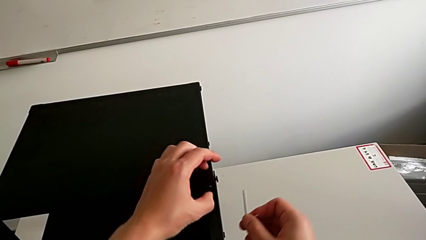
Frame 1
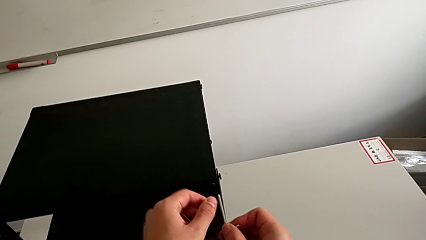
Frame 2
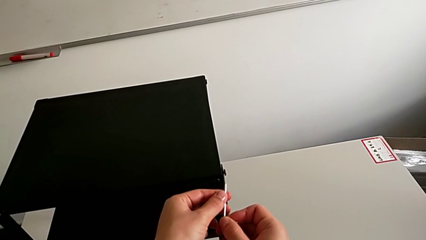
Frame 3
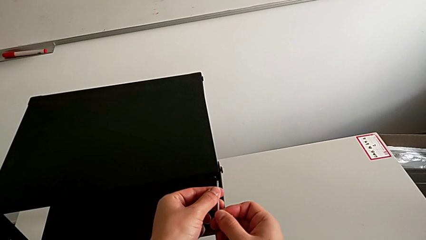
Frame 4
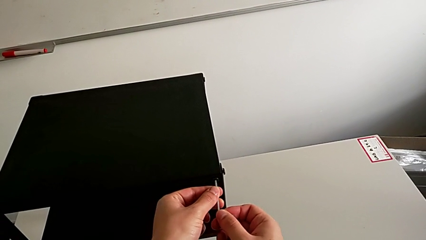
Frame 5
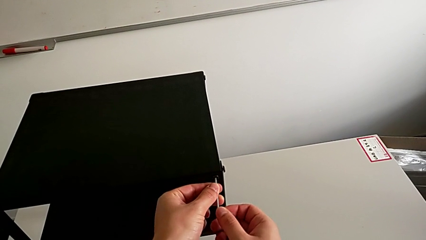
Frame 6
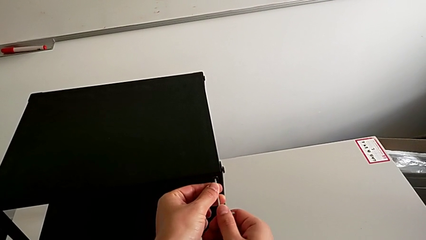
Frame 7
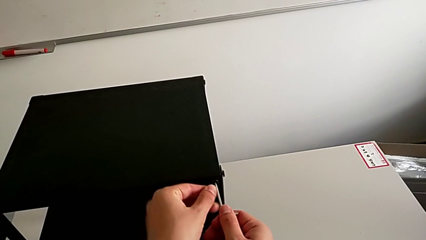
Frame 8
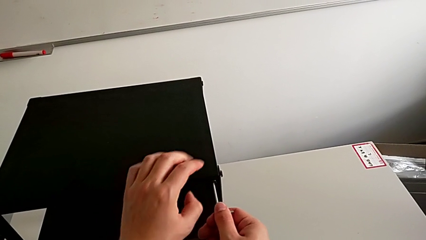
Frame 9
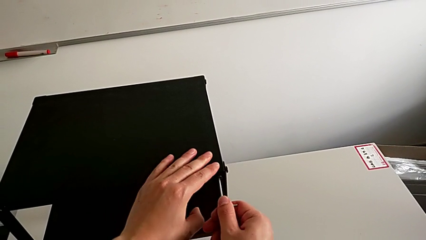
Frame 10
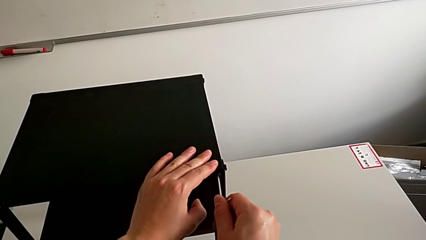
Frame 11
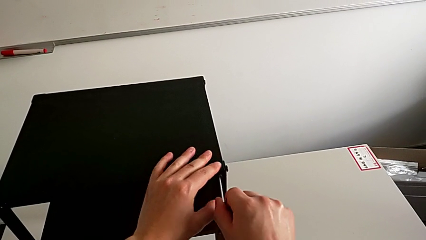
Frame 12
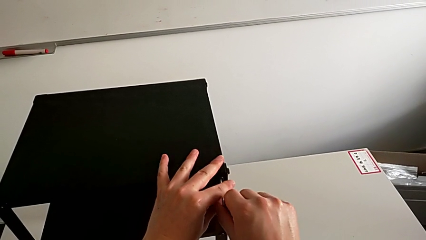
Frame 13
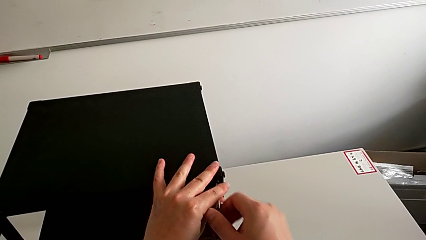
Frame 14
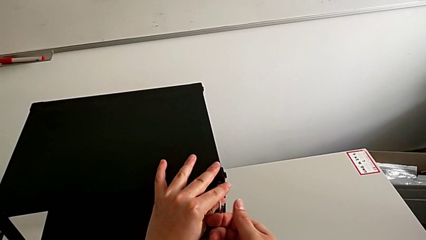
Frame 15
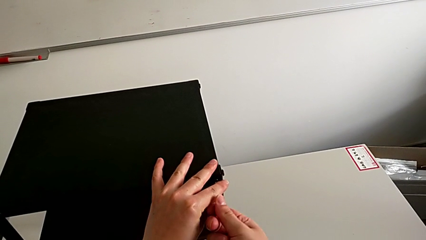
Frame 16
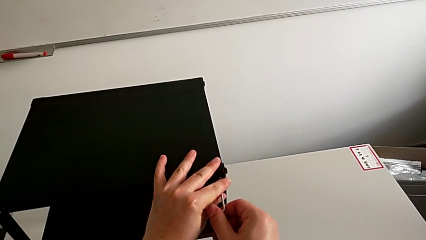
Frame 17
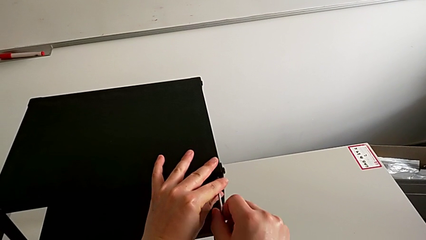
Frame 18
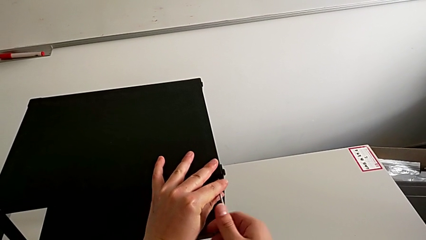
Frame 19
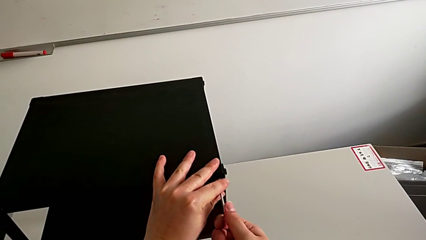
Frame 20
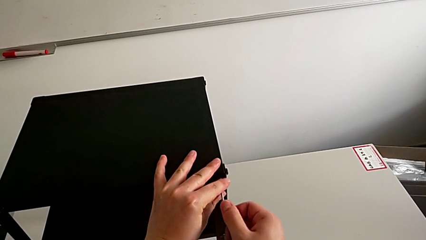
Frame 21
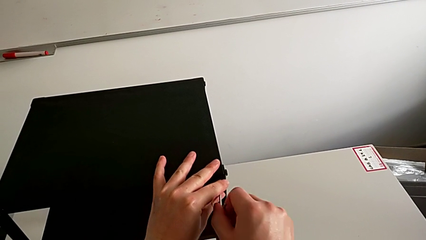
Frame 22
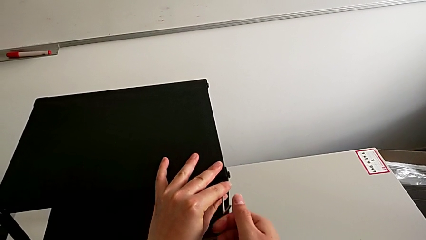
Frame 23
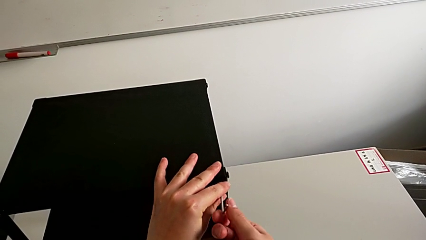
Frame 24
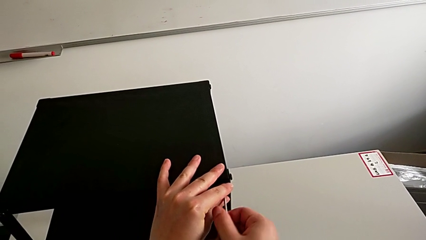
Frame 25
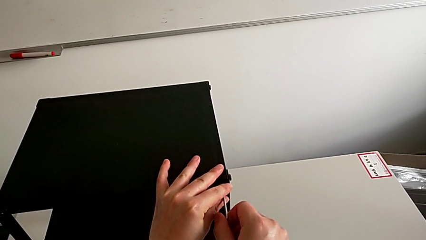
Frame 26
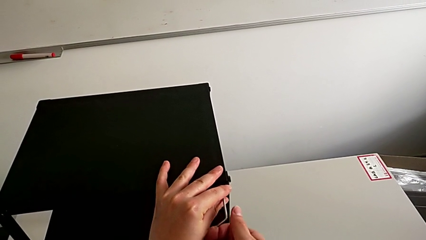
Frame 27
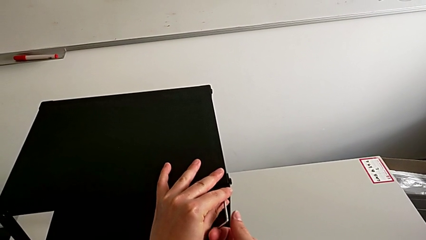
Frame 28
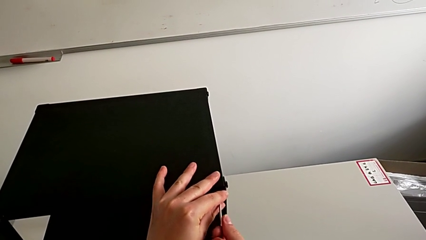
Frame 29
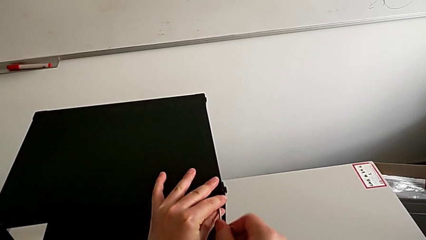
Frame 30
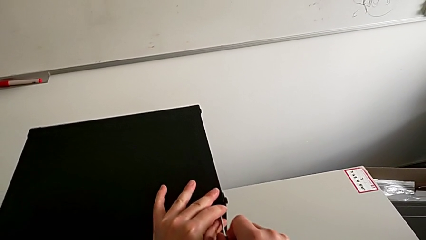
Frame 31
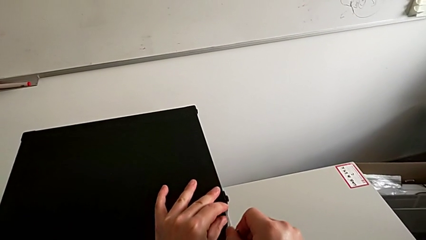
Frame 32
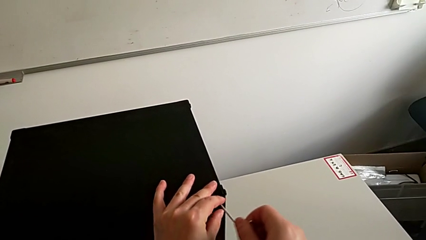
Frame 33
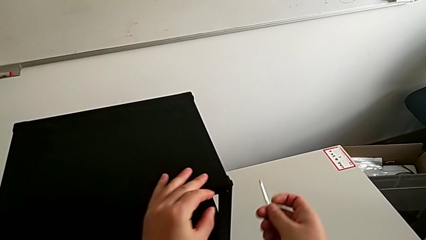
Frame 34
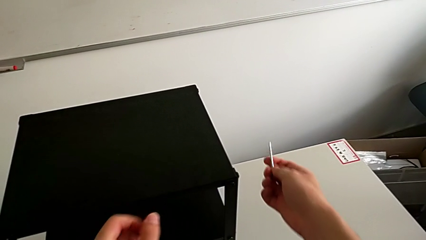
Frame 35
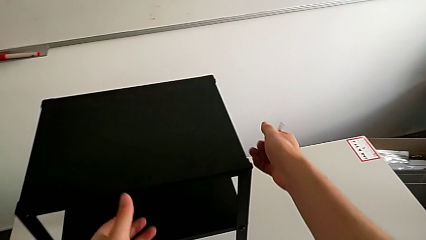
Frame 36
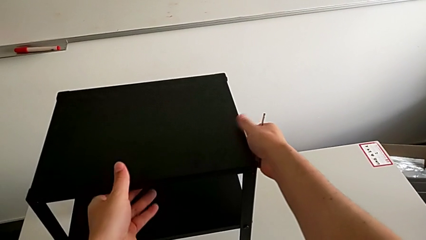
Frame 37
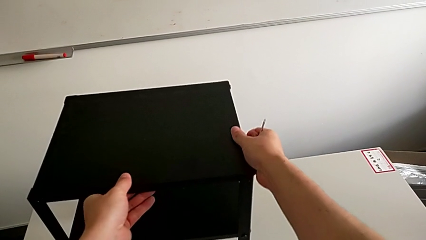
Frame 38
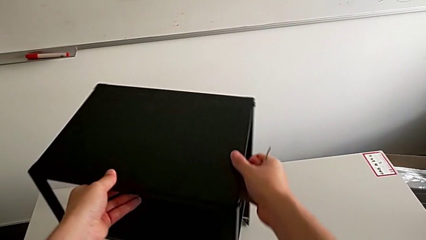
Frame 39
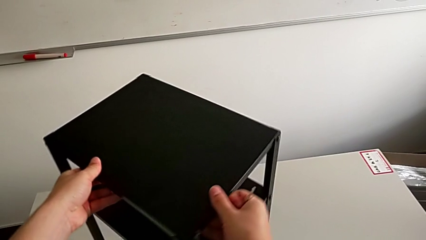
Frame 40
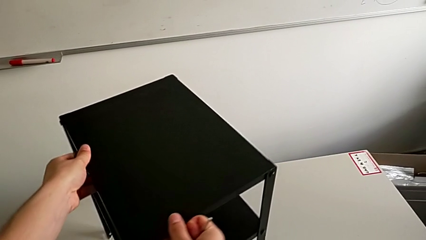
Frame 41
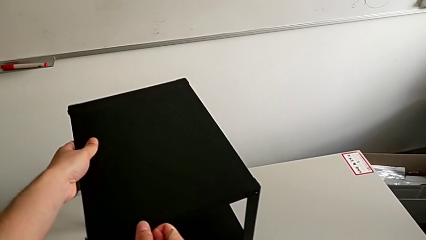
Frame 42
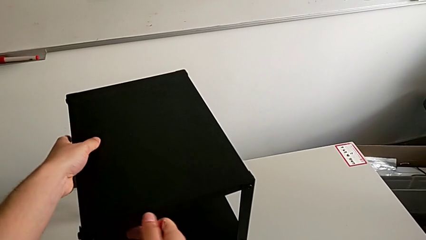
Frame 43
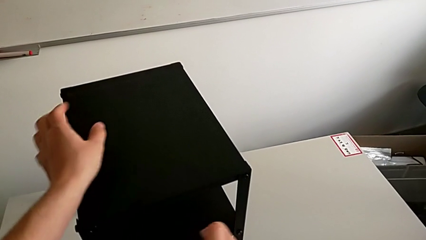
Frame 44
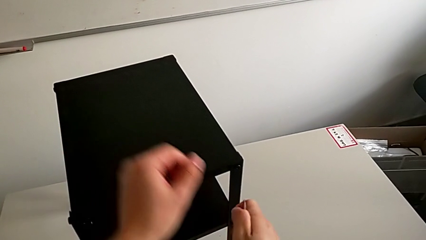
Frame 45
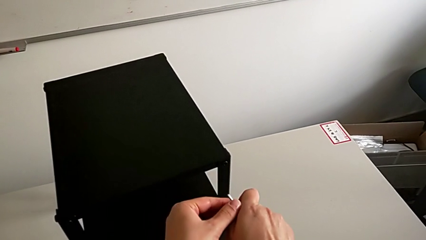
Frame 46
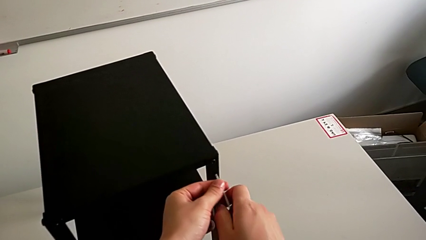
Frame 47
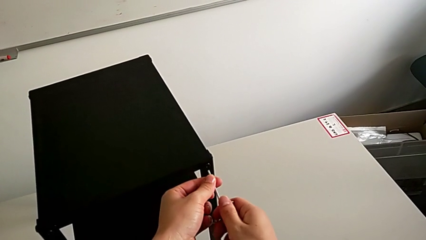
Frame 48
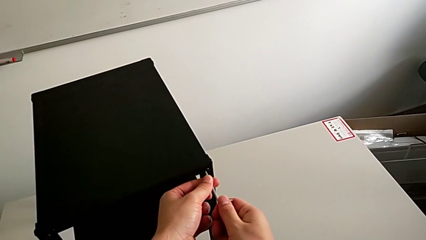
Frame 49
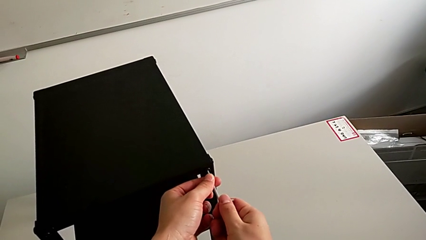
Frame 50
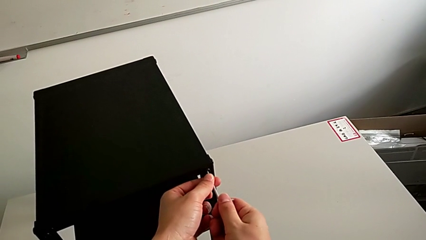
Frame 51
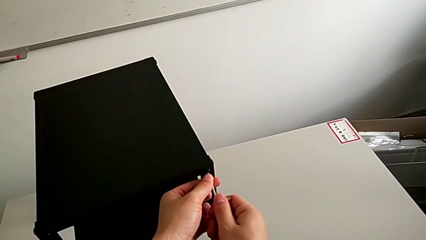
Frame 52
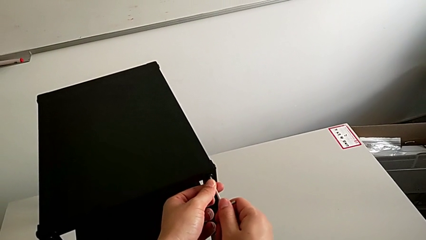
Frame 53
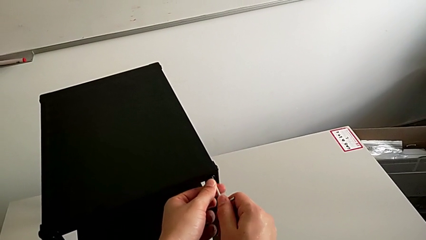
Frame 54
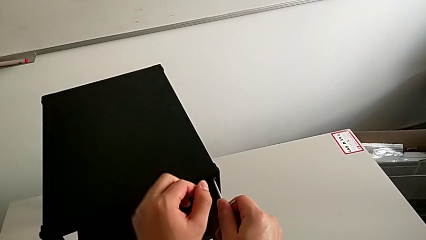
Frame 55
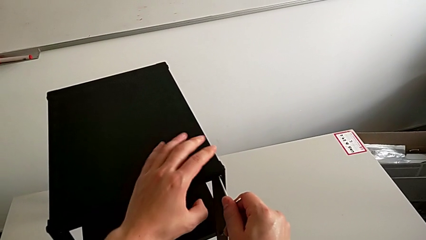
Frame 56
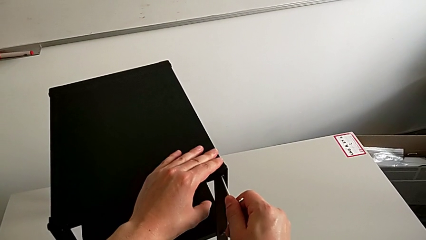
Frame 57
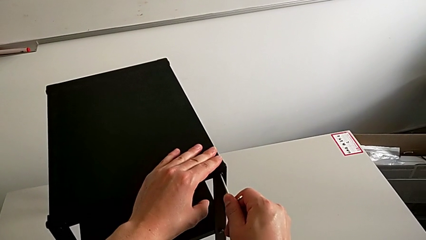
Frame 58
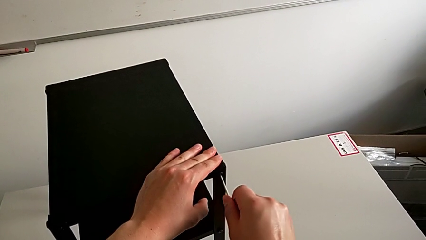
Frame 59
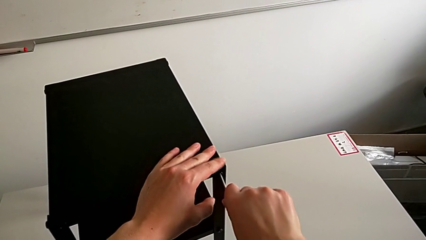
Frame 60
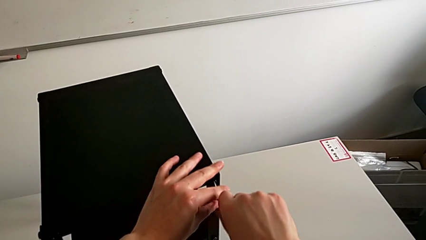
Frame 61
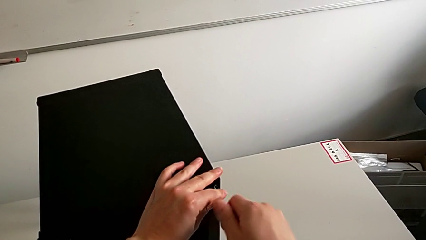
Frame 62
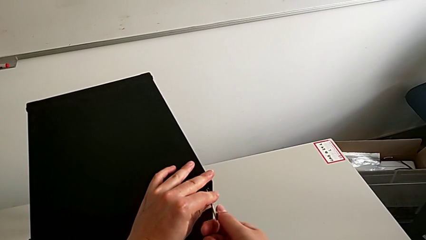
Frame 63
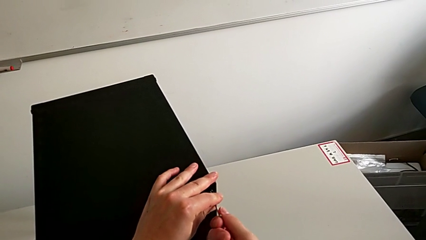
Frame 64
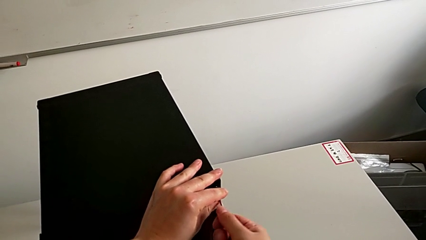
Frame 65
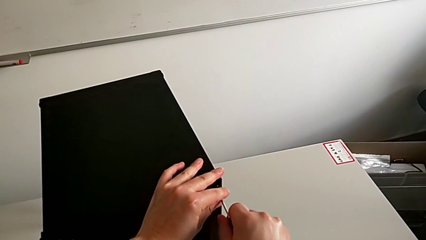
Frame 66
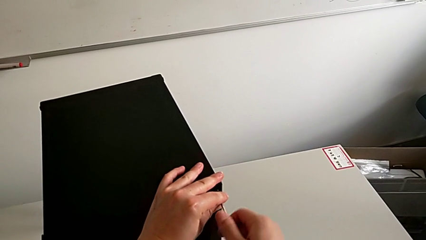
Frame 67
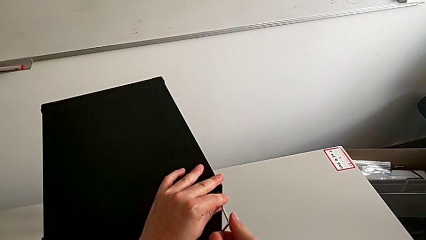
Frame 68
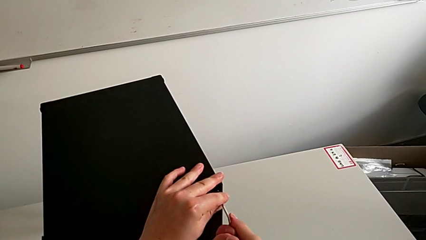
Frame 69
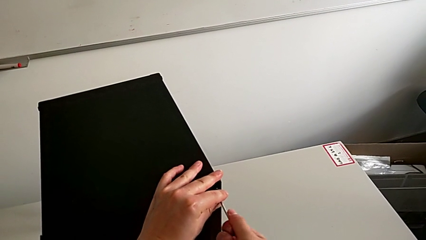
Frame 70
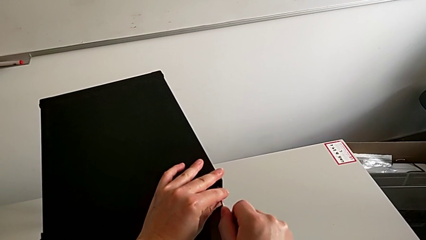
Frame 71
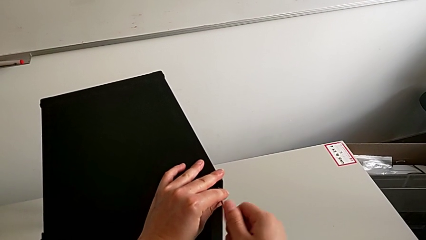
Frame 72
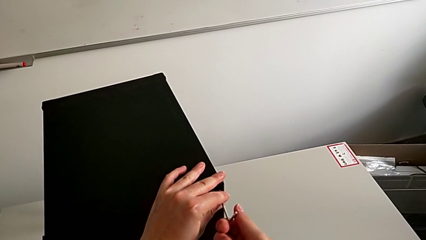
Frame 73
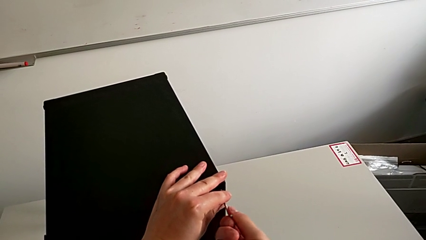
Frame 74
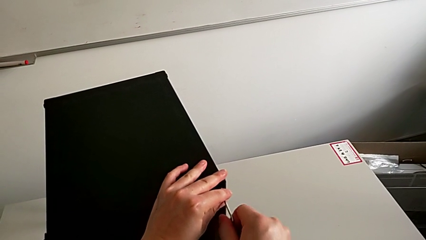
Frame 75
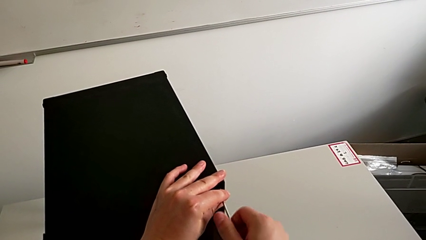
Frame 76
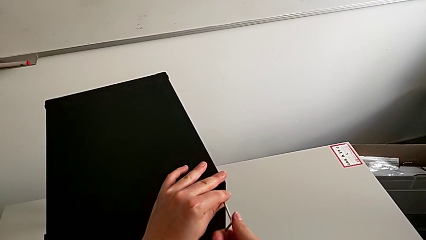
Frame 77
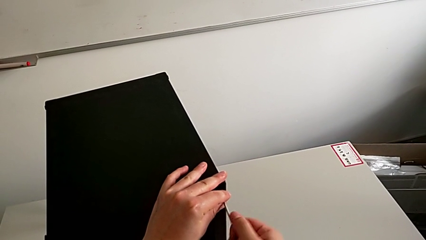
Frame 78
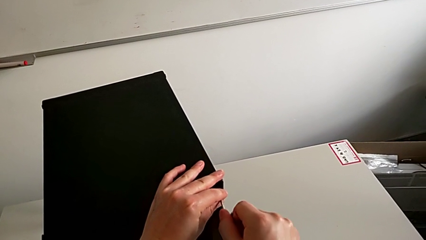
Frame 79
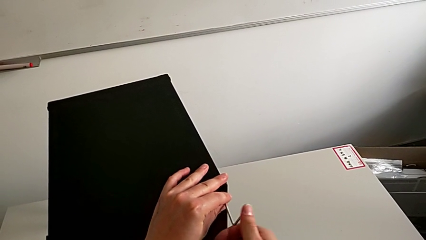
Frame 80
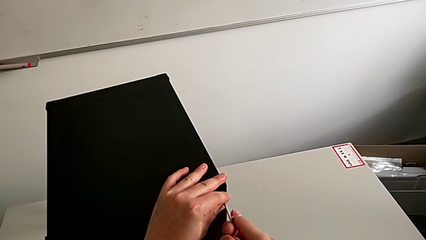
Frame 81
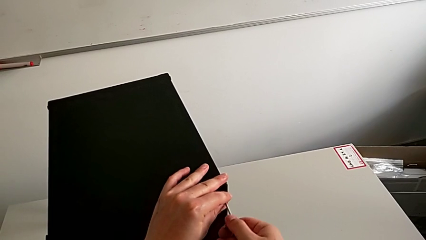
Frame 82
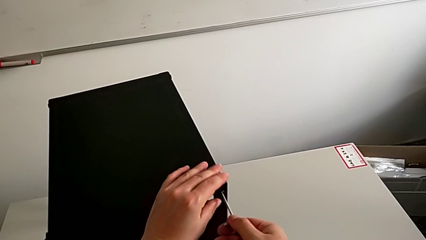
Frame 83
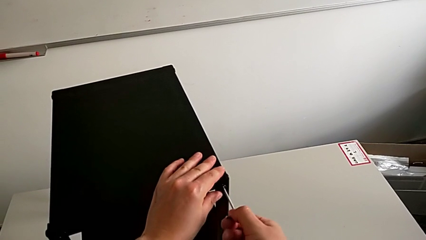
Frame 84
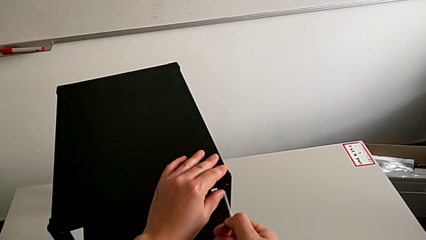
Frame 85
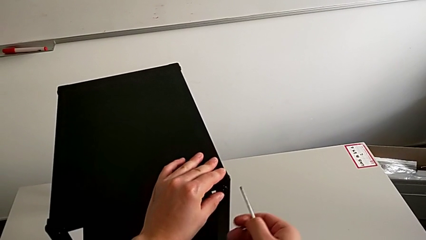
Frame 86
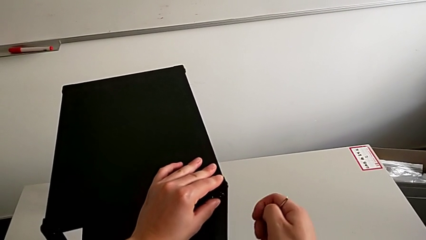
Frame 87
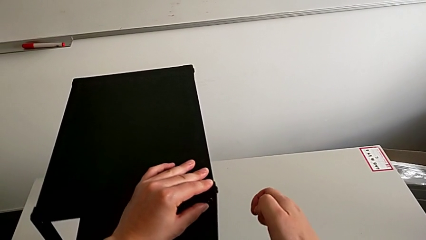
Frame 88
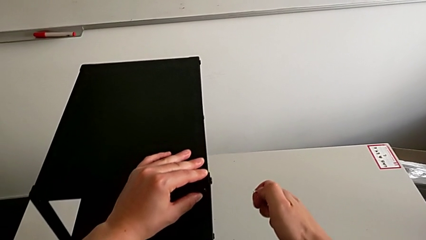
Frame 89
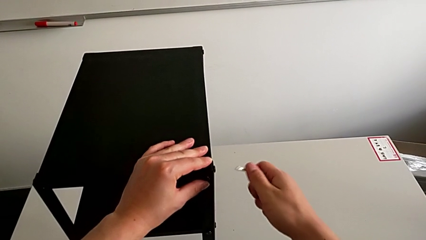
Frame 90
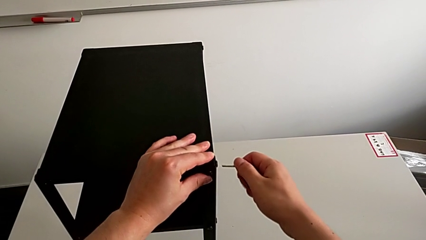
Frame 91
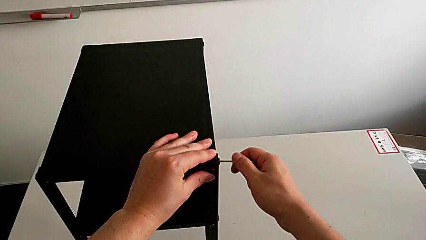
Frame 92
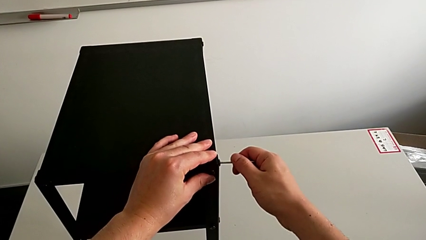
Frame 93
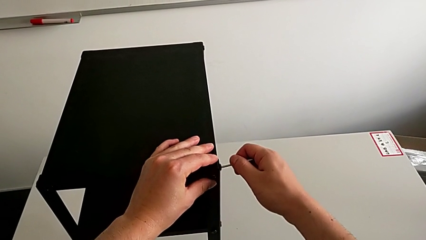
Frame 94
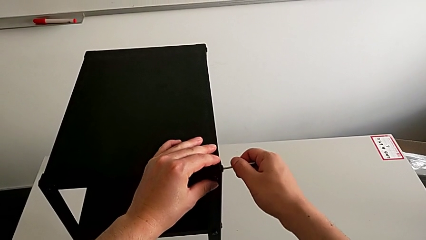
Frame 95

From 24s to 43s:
The camera wearer is loosening the hex socket head of the legs with an Allen wrench. They insert the hex socket head, unscrew it, withdraw the Allen wrench, slide the nightstand, insert the Allen wrench, unscrew the hex socket head, withdraw the Allen wrench, slide the nightstand and insert the Allen wrench.
